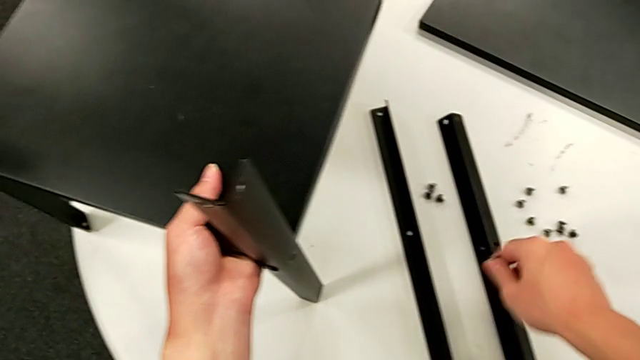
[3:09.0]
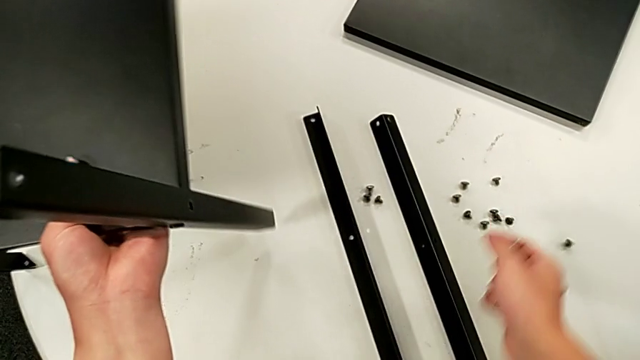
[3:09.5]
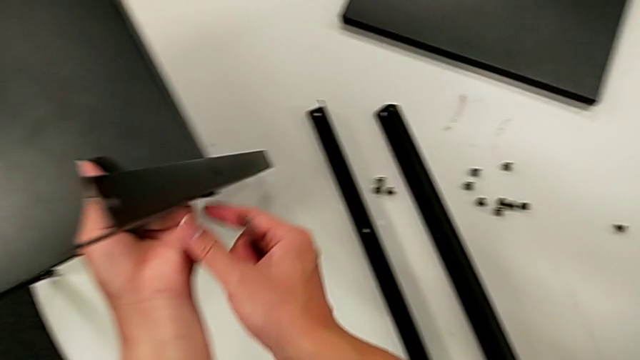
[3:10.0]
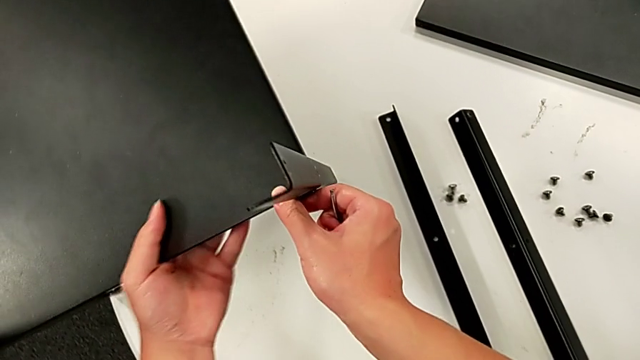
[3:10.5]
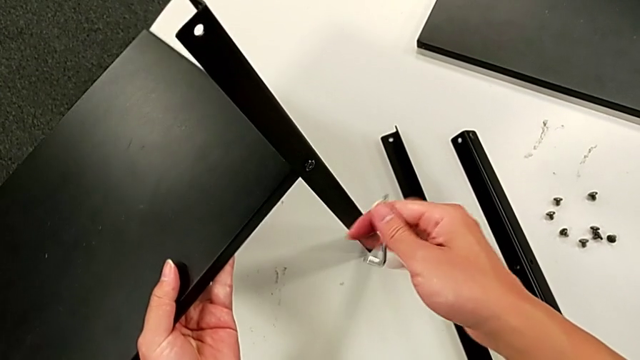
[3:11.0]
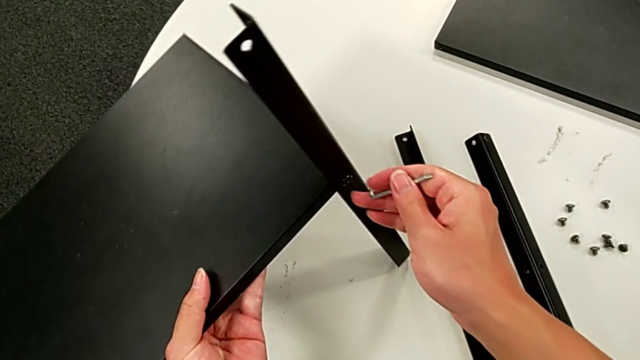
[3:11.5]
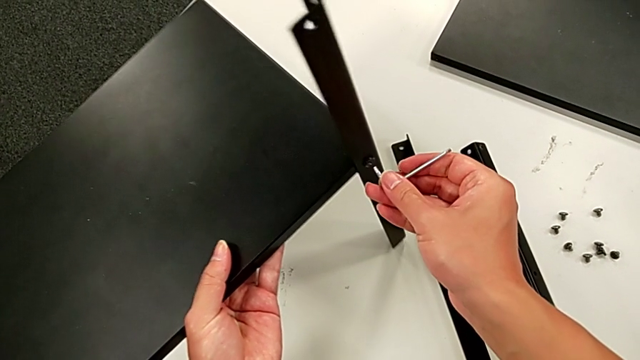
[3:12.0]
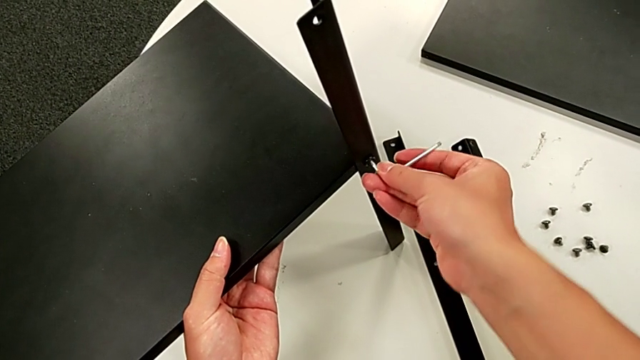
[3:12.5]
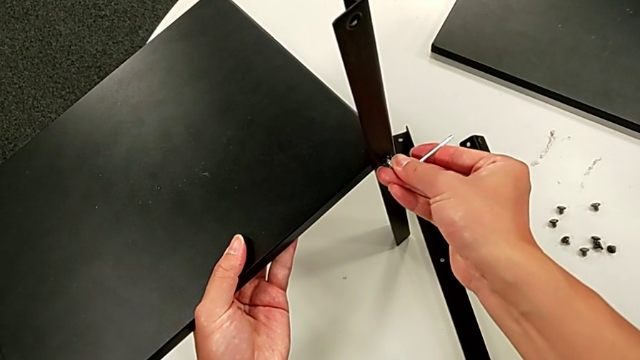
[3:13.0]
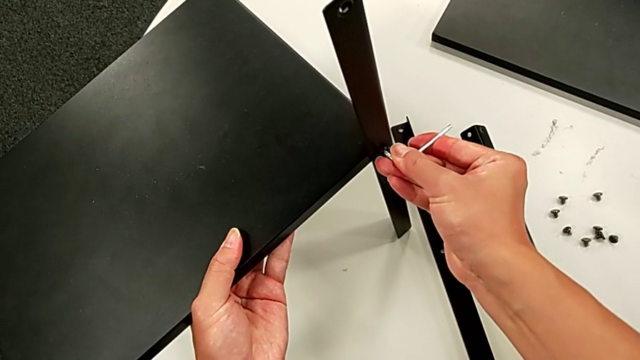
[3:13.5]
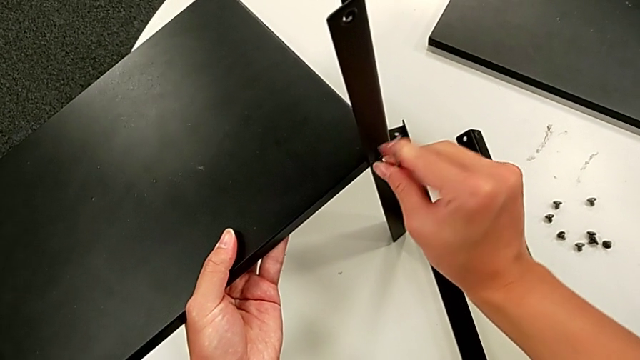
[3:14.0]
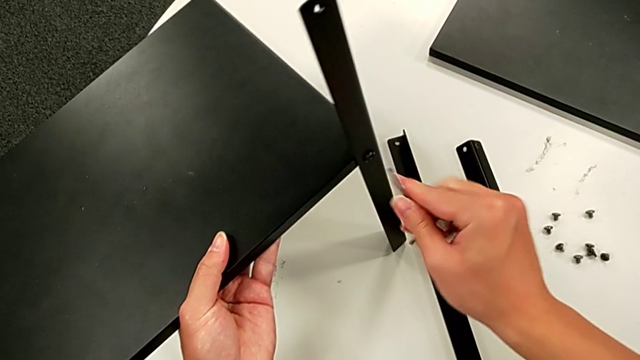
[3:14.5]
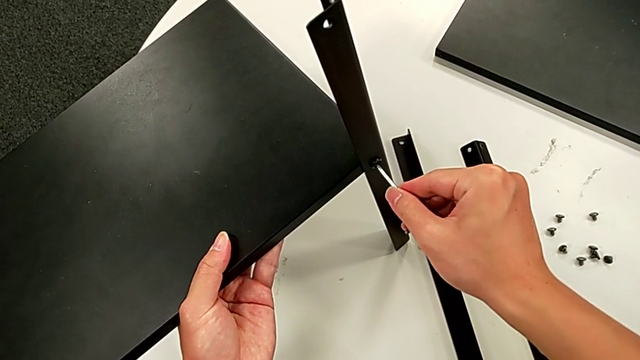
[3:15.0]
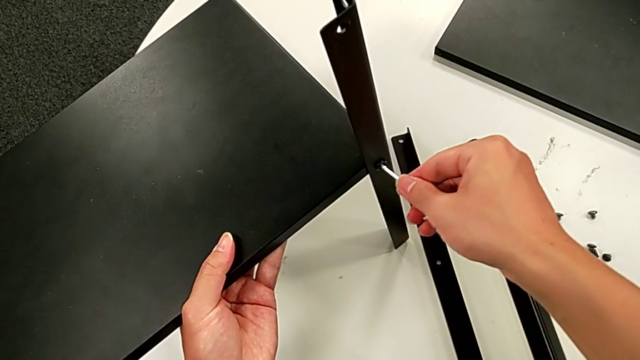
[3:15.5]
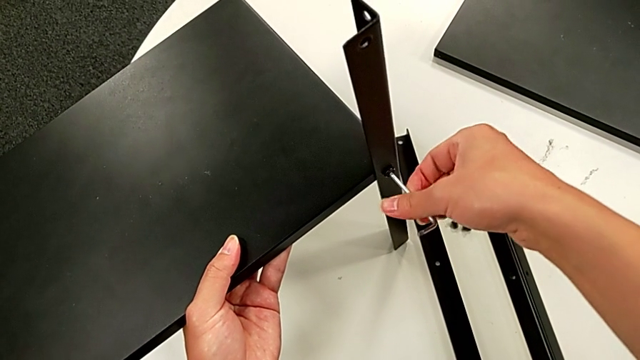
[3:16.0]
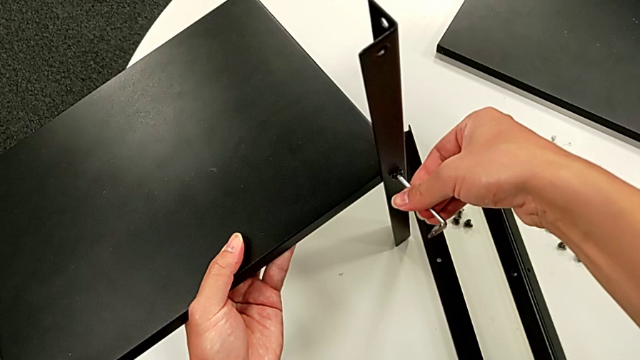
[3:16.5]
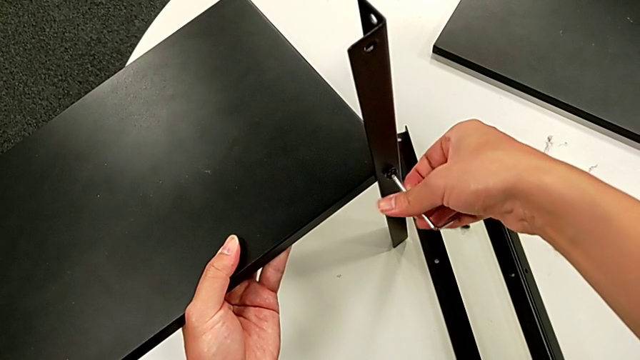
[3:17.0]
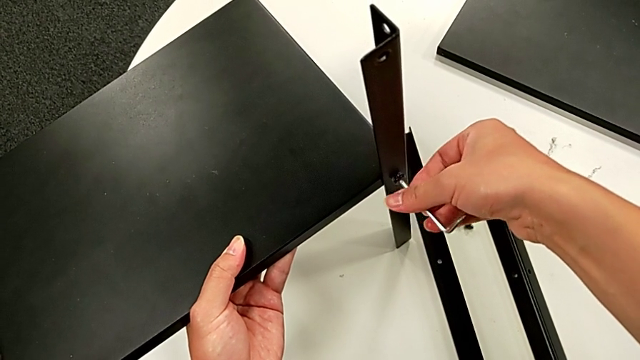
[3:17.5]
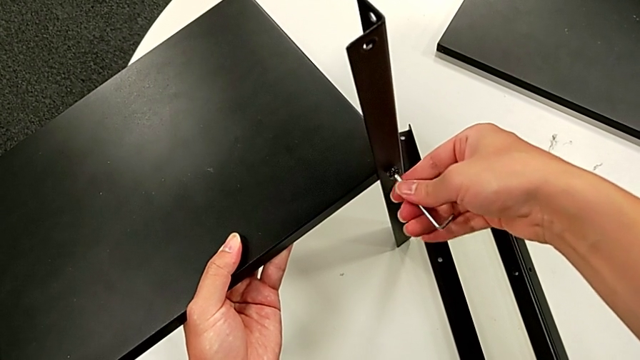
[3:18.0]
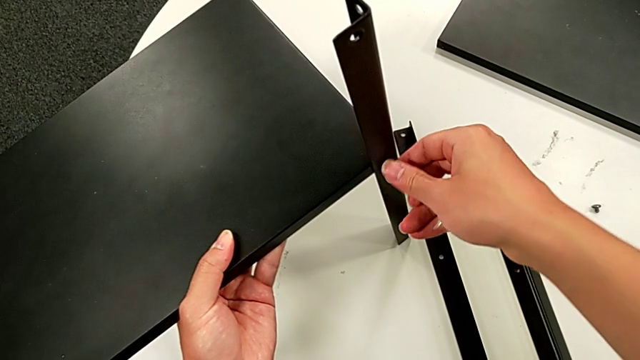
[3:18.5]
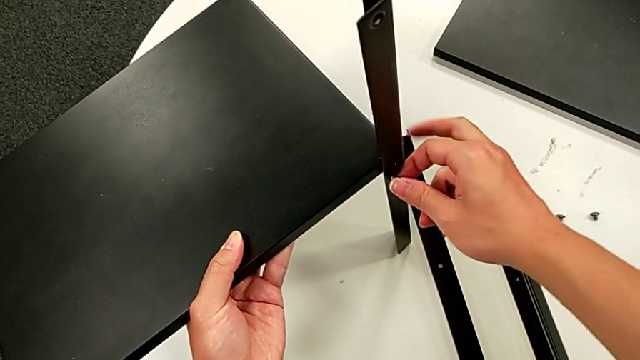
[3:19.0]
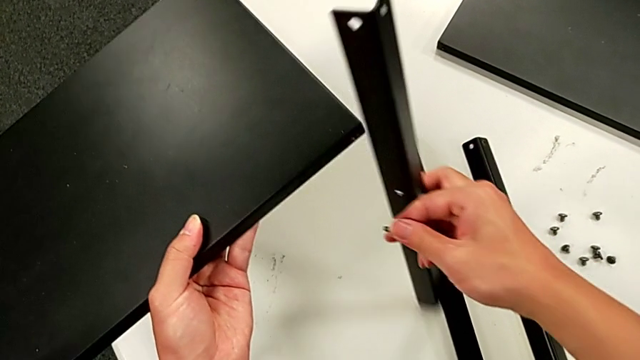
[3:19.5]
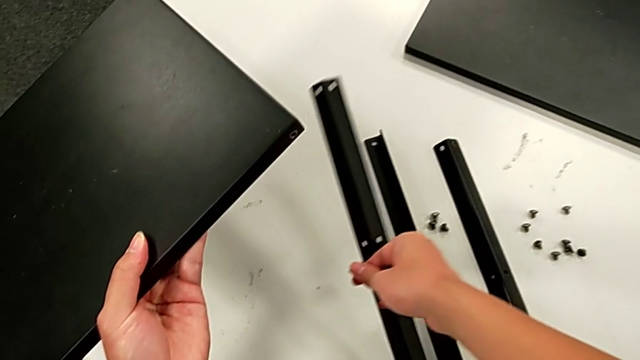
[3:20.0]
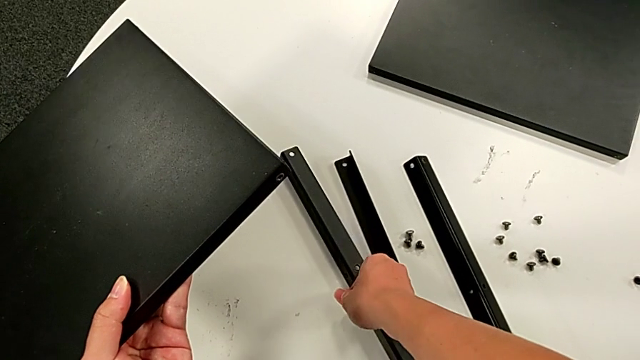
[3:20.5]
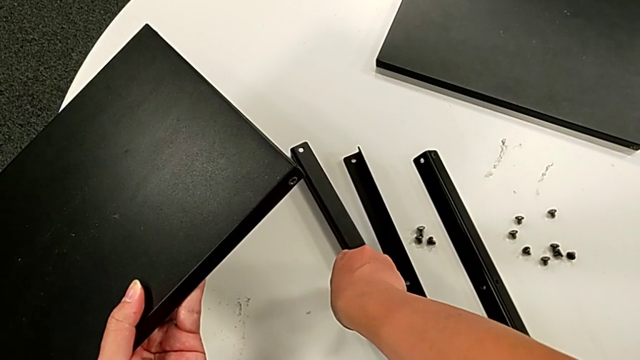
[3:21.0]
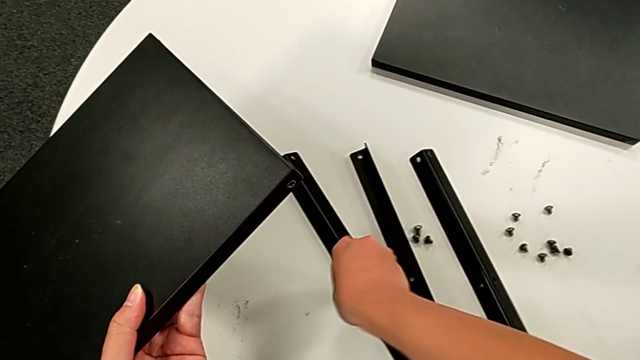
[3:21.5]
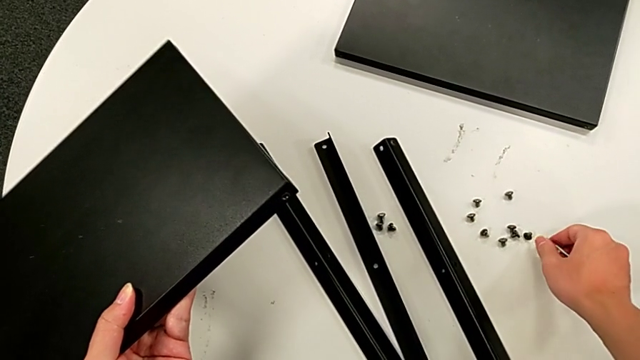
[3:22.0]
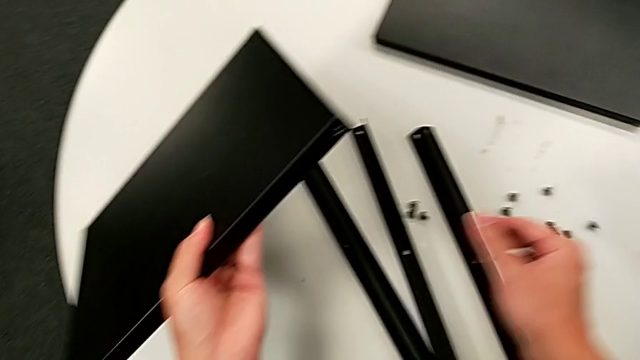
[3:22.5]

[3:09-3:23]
The camera wearer is disassembling the third leg. They place the hex socket head, approach the nightstand, rotate it, insert the Allen wrench, unscrew the hex socket head, withdraw the Allen wrench, insert it, unscrew the hex socket head, withdraw the Allen wrench, disassemble the hex socket head, disassemble the third leg, place it and place the hex socket head.

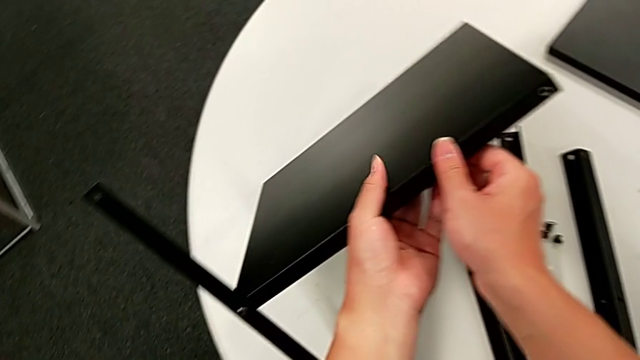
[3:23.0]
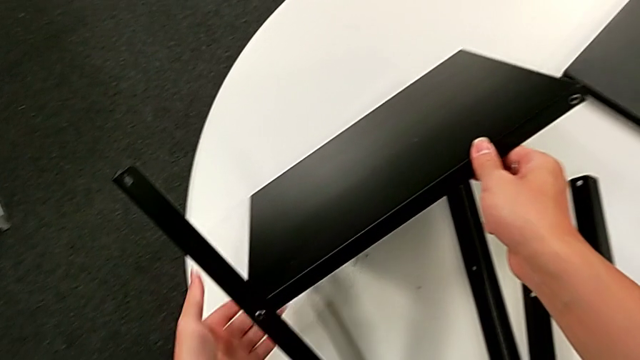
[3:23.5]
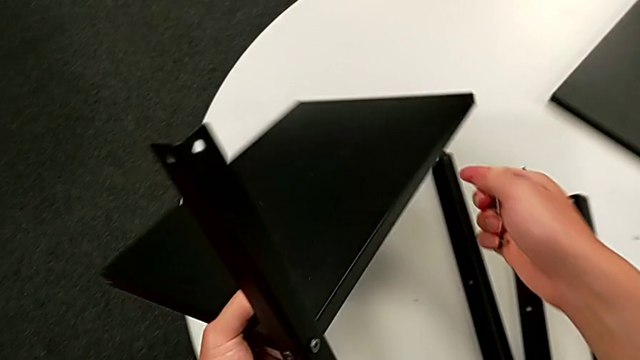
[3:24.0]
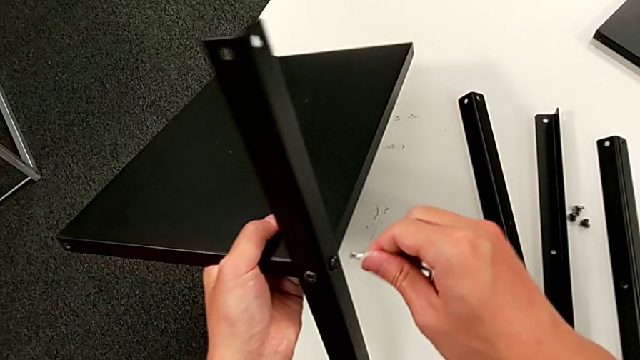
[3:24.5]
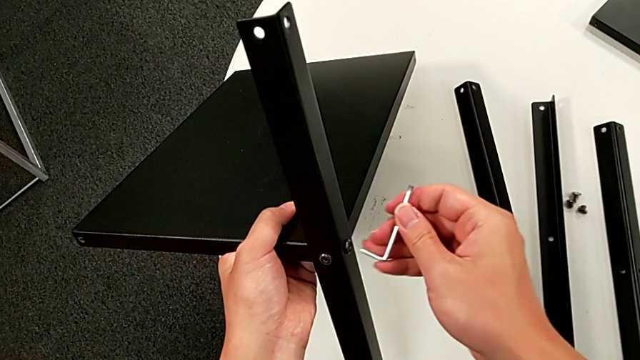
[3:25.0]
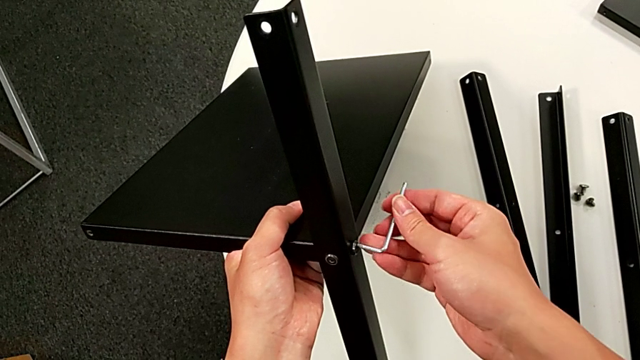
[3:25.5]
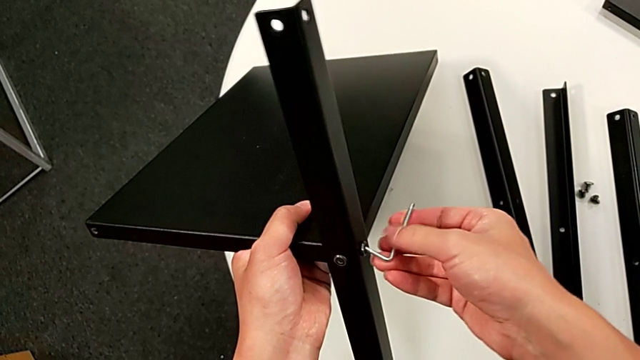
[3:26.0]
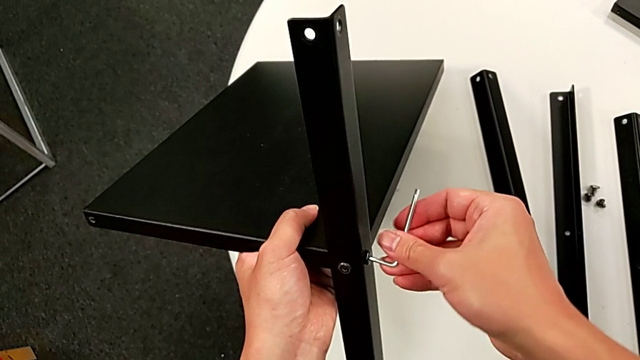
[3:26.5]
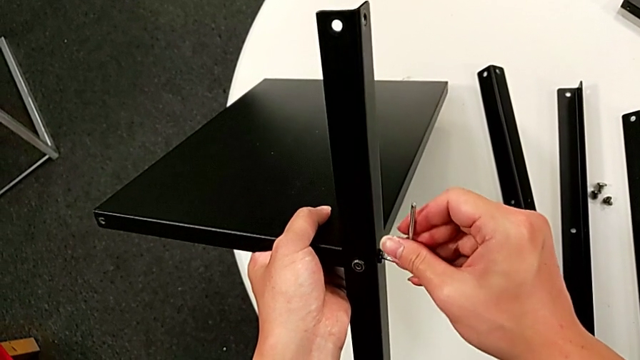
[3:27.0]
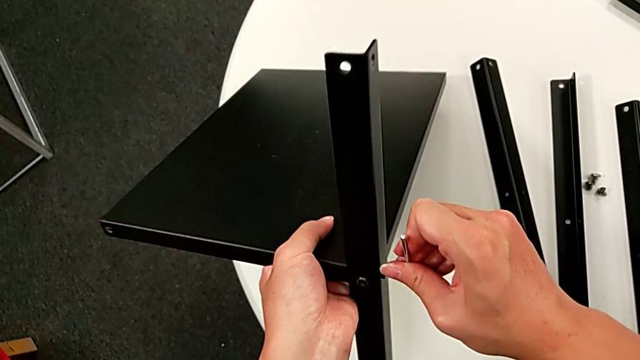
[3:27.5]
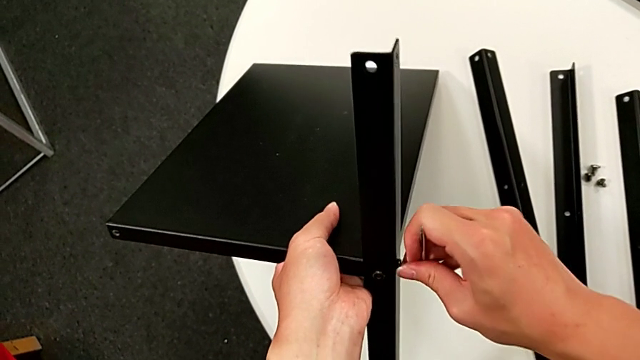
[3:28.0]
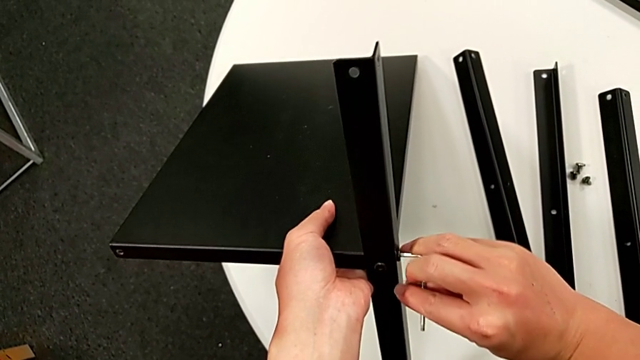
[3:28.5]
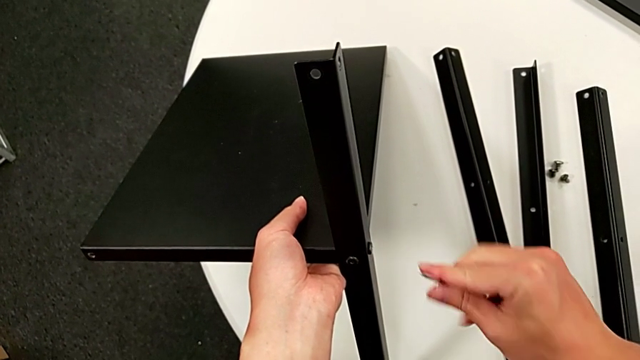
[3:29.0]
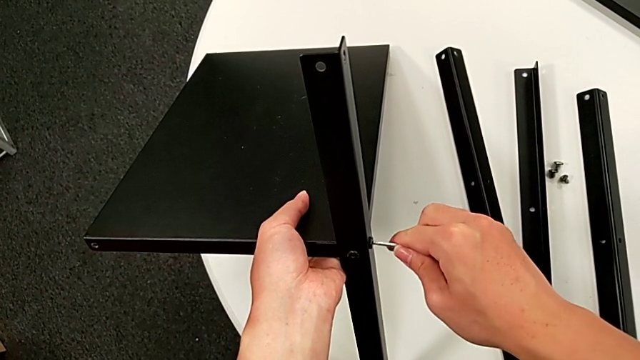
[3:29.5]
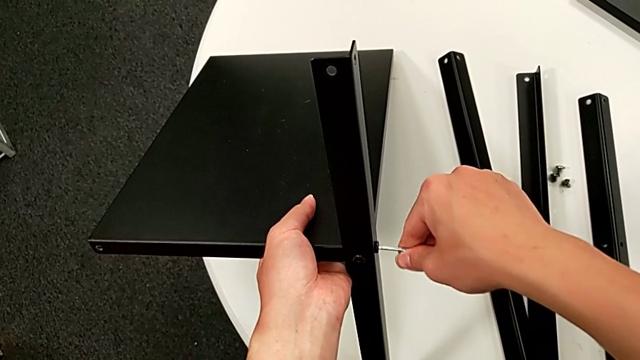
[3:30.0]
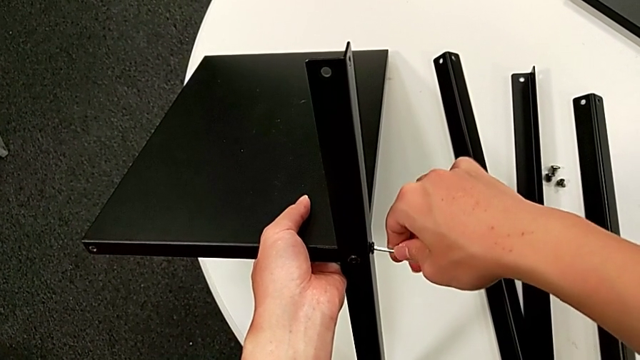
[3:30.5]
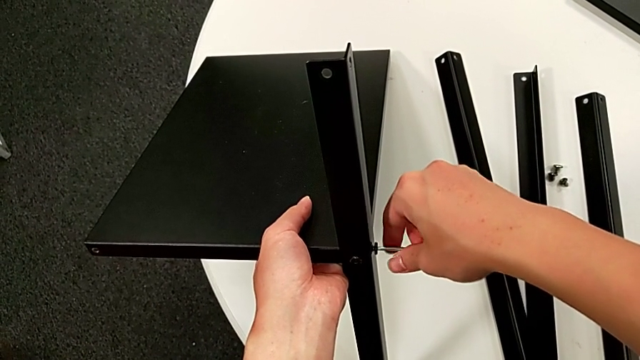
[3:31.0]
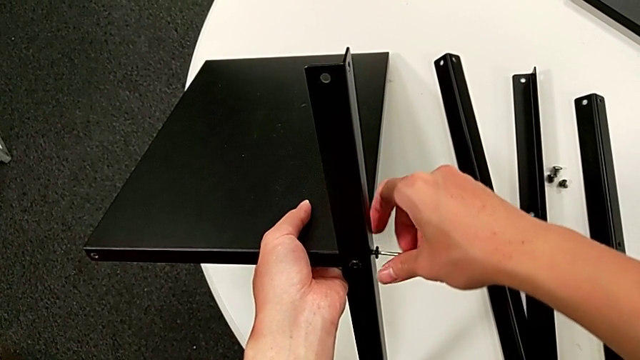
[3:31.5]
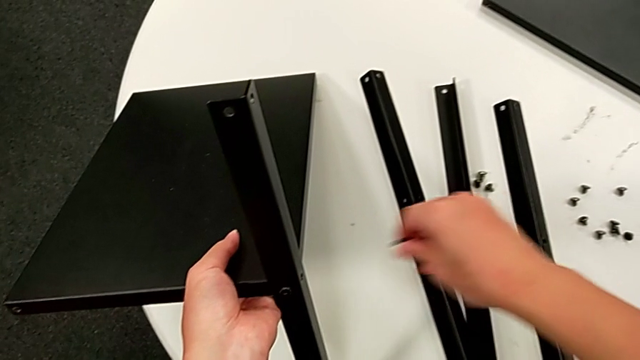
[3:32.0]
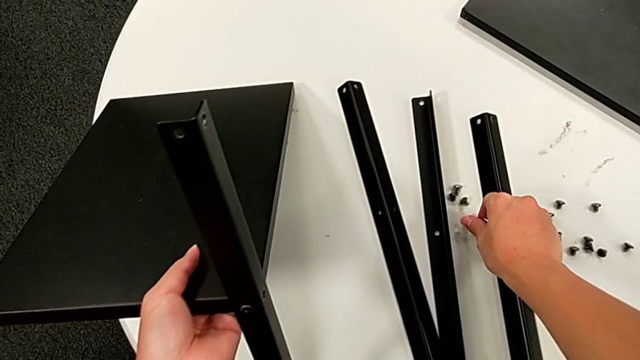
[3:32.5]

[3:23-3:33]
The camera wearer is disassembling the fourth leg. They rotate the nightstand, insert the Allen wrench, unscrew the hex socket head, rotate the Allen wrench, insert it, unscrew the hex socket head, disassemble it, withdraw the Allen wrench and place the hex socket head.
